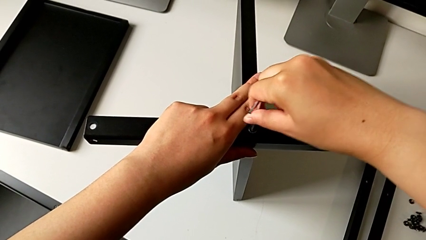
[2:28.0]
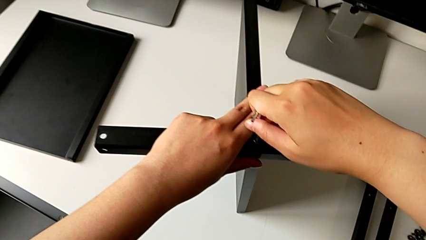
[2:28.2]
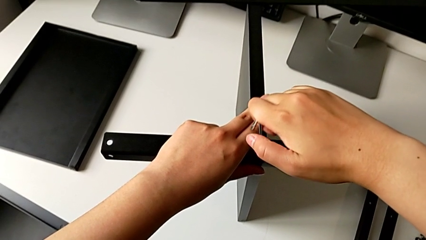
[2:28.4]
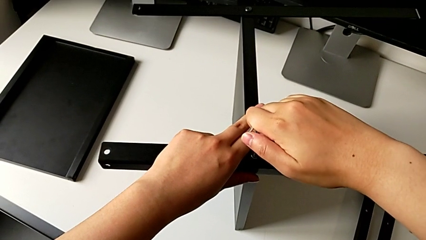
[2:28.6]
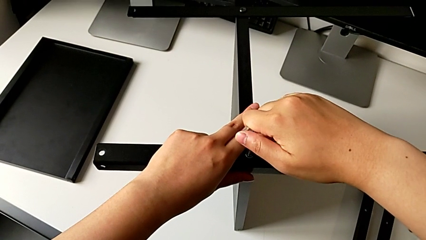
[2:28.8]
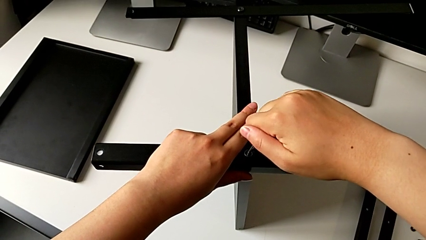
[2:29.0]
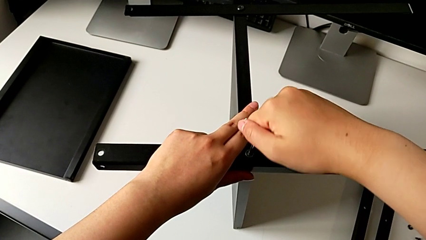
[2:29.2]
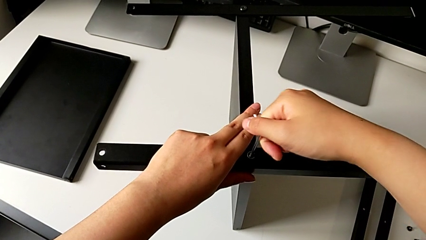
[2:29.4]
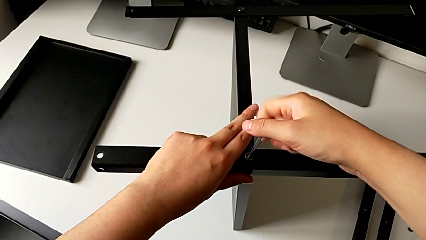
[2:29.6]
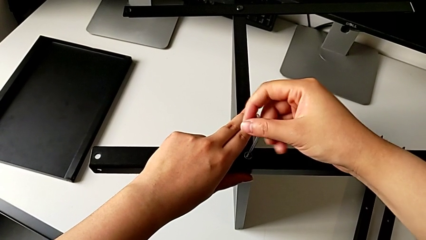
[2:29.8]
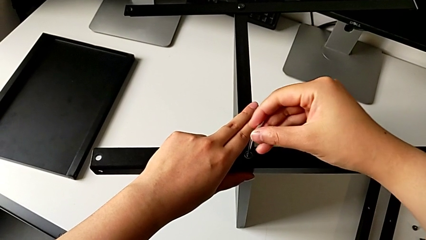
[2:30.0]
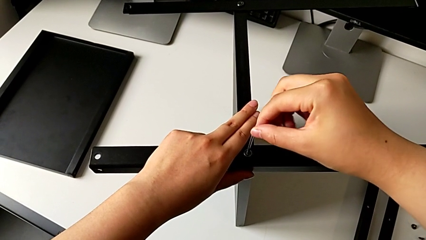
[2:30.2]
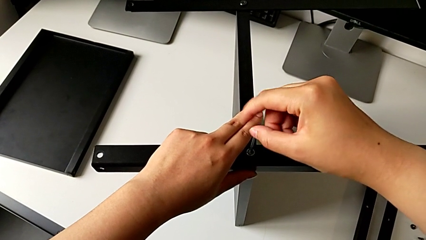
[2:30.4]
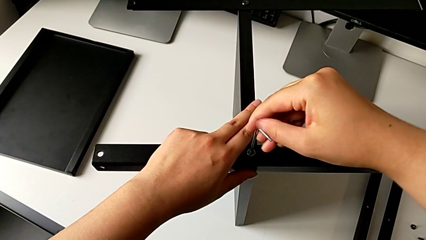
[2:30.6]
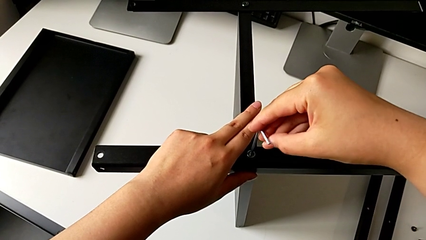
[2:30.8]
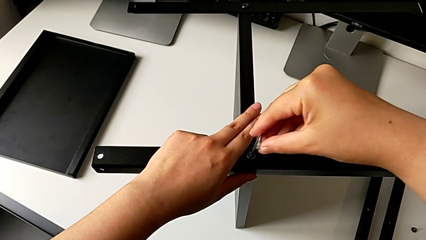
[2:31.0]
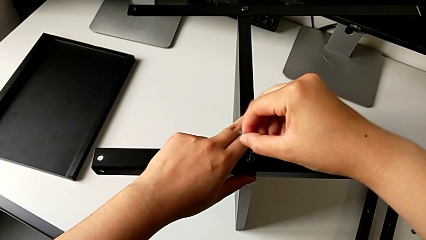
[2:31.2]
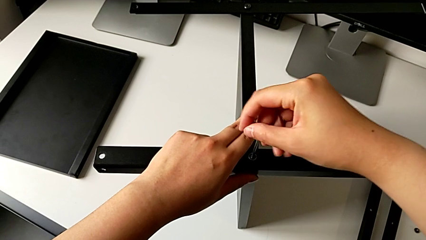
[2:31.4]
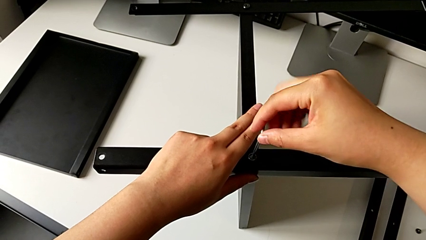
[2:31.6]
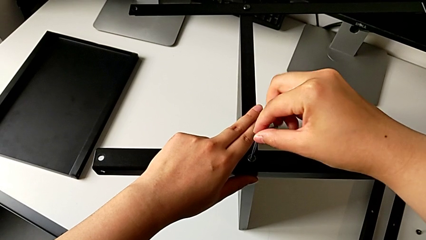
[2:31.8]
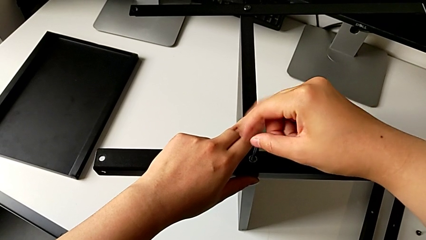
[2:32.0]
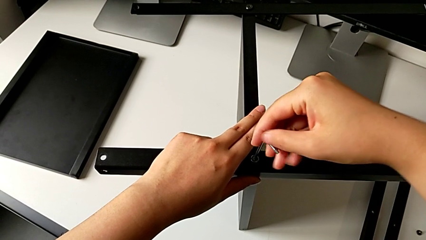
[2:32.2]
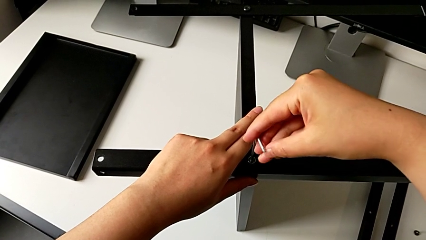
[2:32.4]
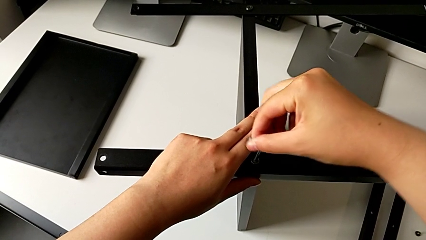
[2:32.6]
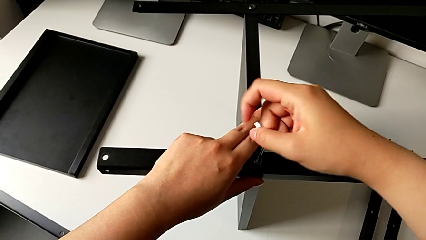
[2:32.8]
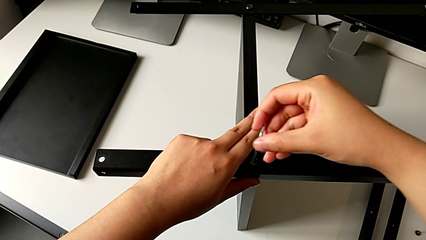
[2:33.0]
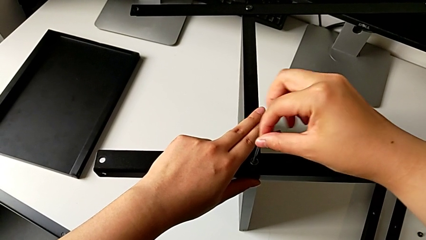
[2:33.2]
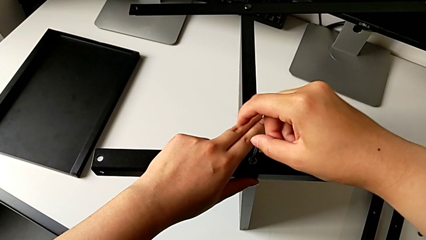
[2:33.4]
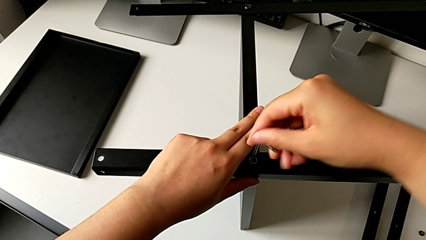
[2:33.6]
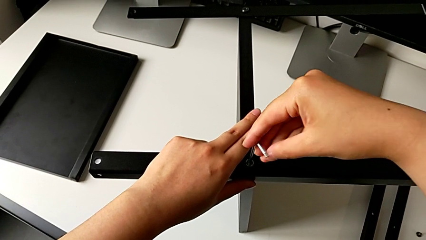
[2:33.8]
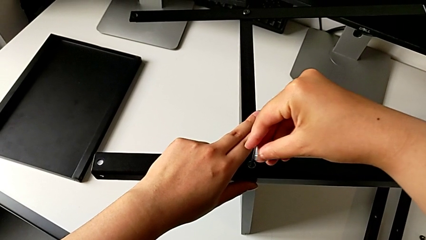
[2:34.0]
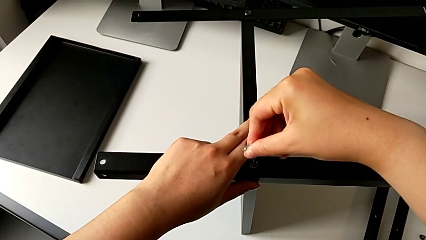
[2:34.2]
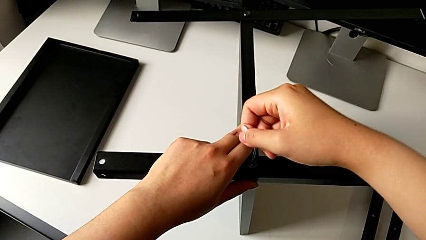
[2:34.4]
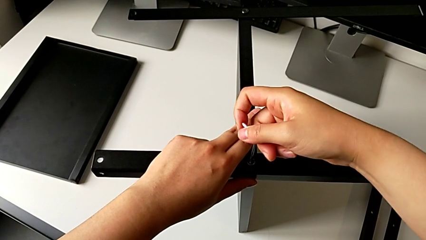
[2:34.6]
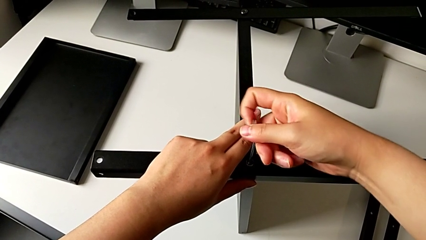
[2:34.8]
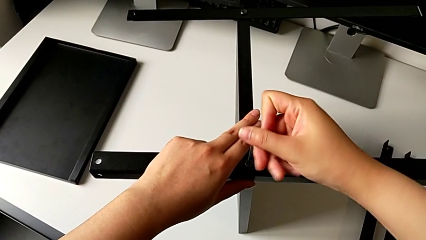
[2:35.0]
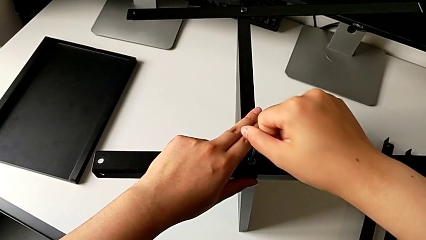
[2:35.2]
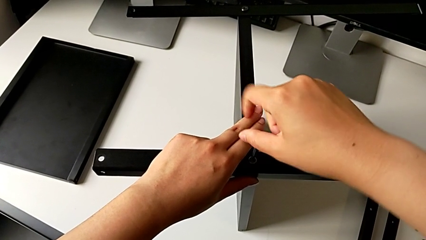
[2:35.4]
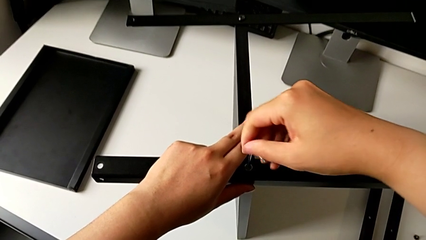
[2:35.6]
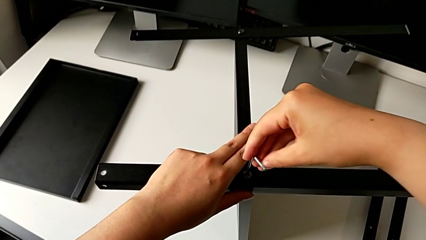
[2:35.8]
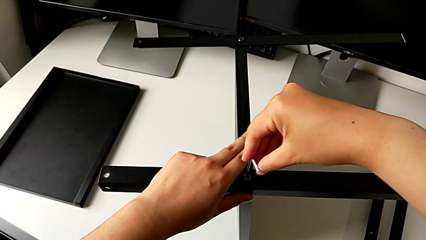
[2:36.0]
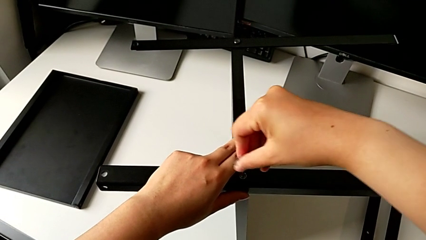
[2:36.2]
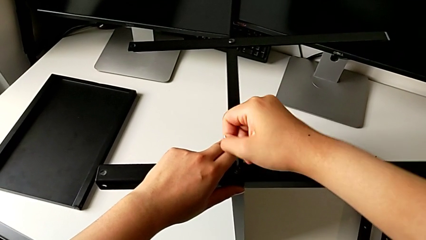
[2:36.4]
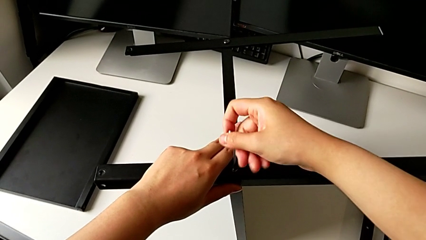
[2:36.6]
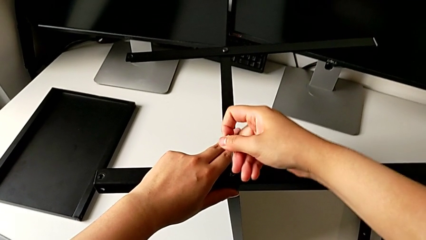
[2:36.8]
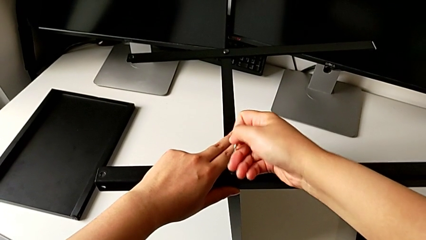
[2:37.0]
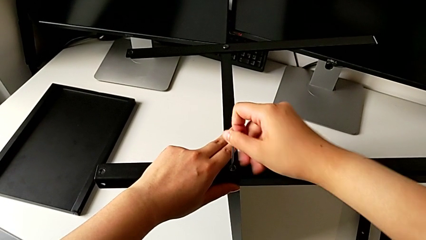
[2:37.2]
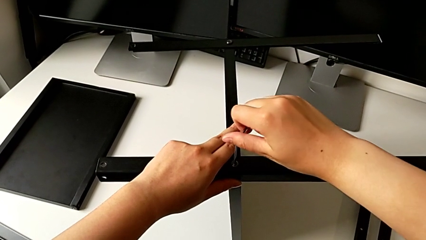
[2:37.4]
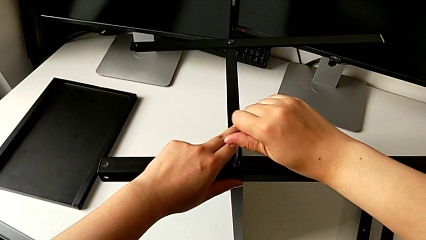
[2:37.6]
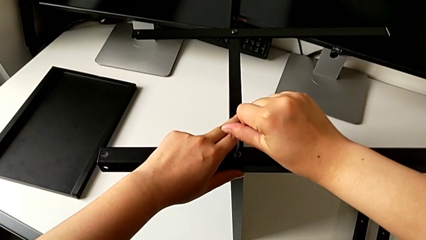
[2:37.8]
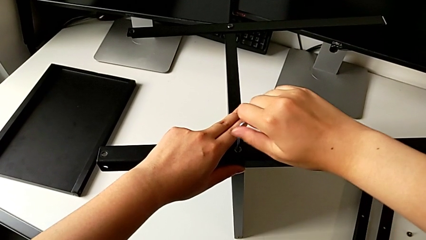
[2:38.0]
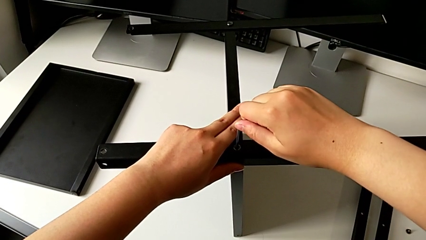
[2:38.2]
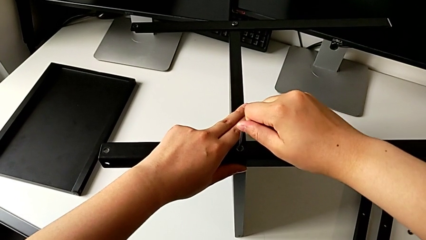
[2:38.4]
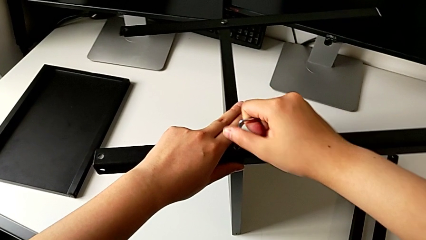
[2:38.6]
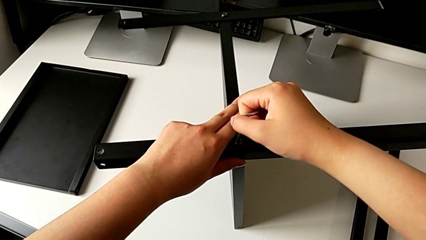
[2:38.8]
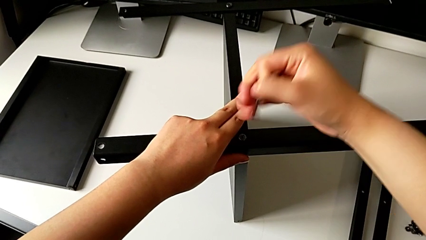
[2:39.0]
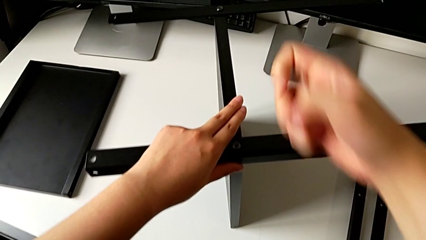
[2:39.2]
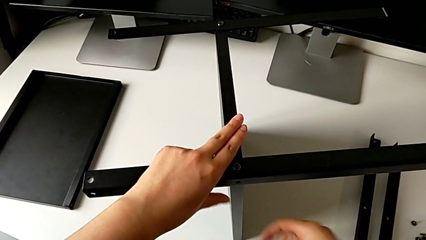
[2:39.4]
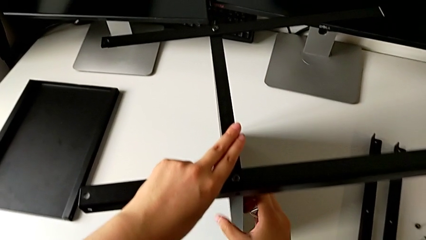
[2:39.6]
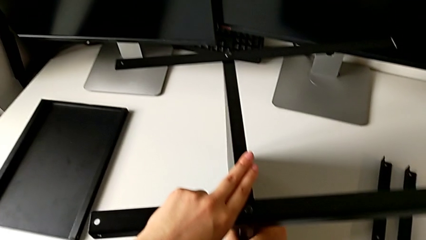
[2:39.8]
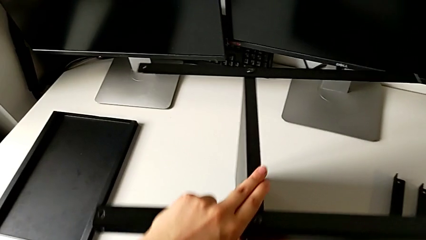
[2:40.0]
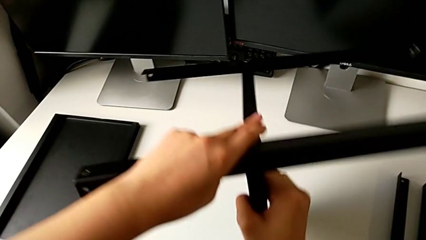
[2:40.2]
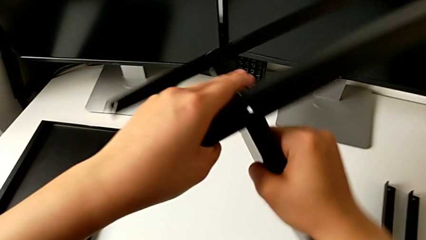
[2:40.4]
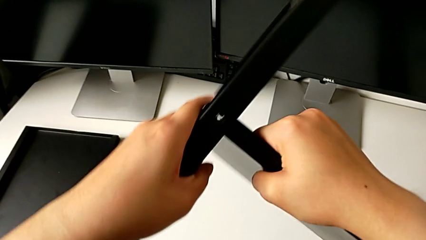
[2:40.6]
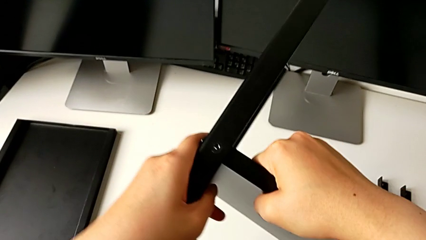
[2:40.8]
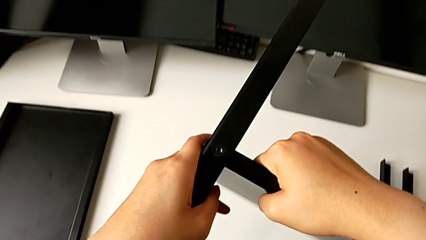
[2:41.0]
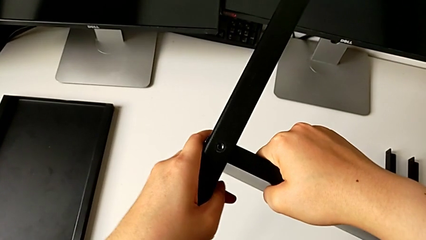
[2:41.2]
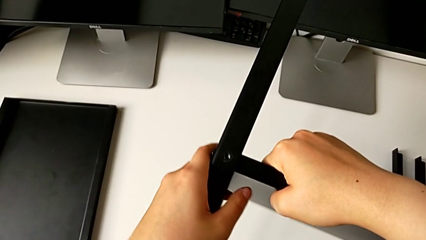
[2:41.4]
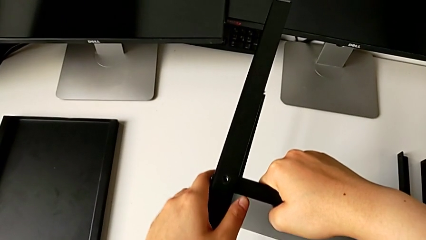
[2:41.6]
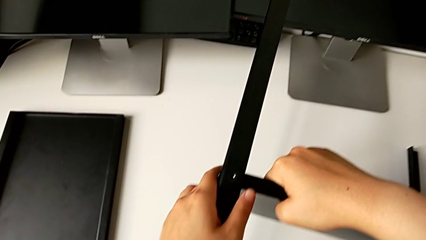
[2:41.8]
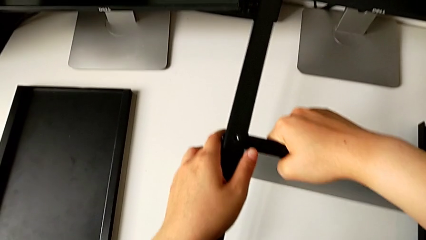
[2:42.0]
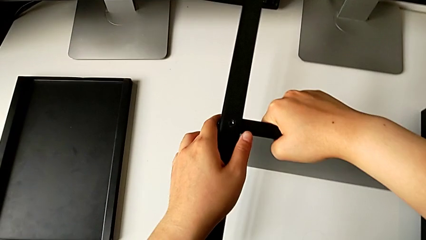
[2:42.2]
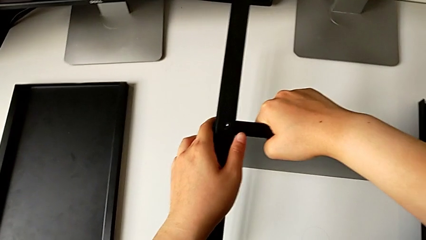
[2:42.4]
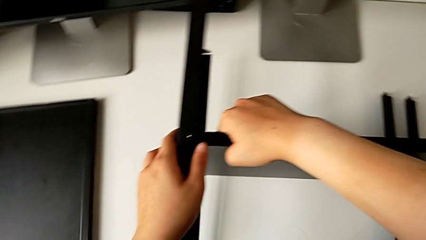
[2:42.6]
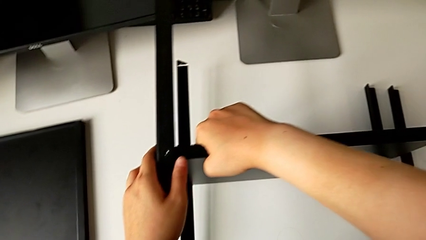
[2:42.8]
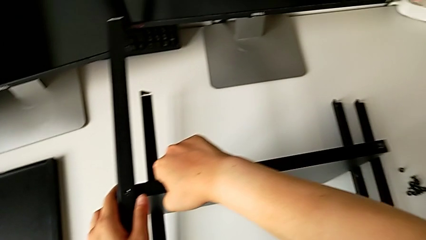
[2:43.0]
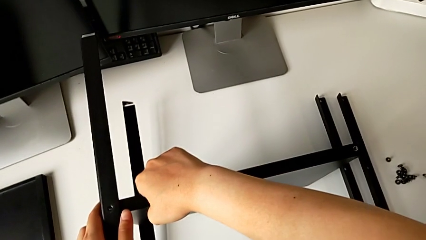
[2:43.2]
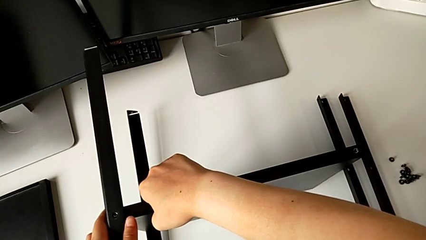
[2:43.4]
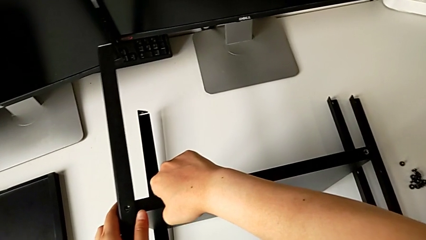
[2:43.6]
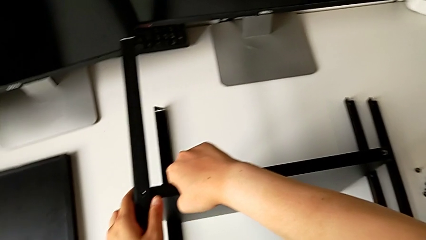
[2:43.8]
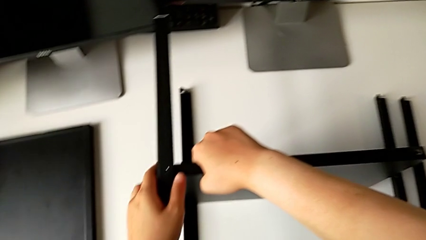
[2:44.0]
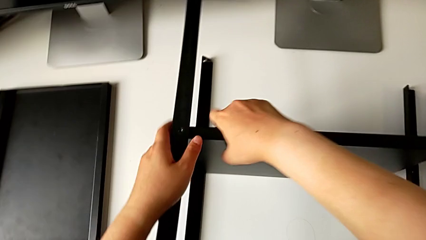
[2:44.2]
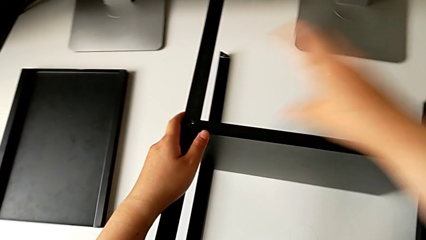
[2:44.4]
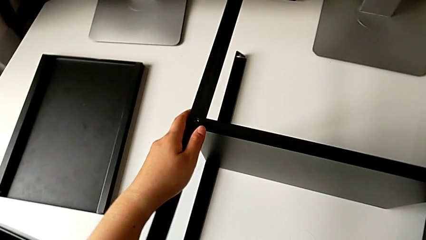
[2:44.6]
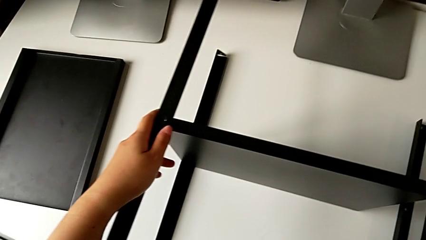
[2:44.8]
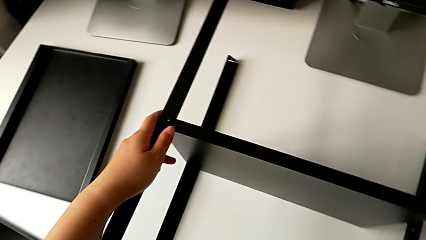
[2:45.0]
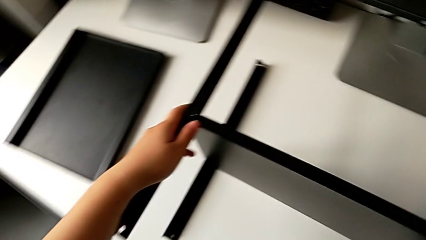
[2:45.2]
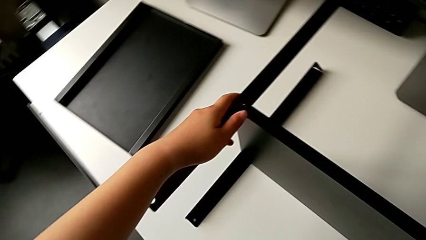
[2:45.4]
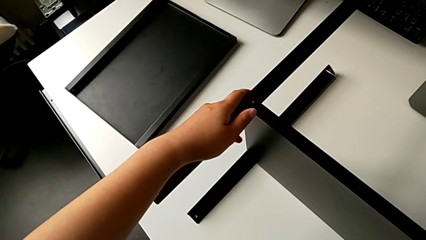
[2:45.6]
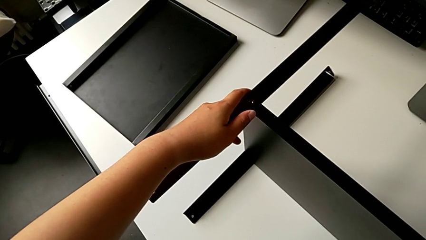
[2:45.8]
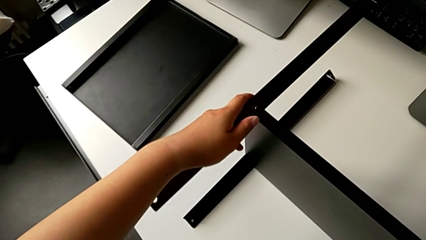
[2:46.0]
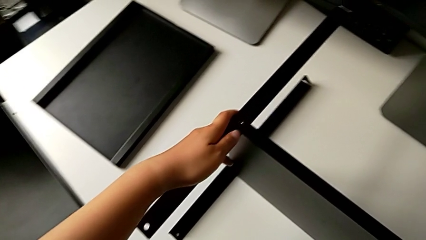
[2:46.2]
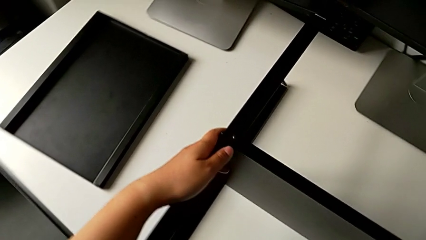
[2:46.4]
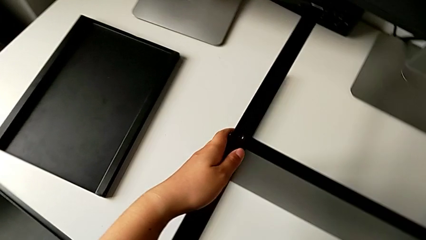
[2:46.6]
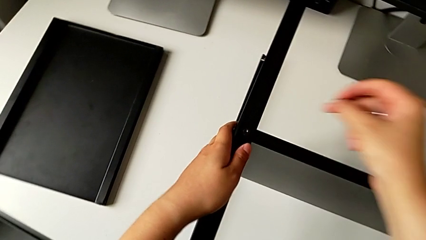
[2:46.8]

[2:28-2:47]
The camera wearer is screwing the second leg into the shelf. They screw the third hex socket head, withdraw the third Allen wrench, rotate the nightstand, place it and grab the hex socket head.
